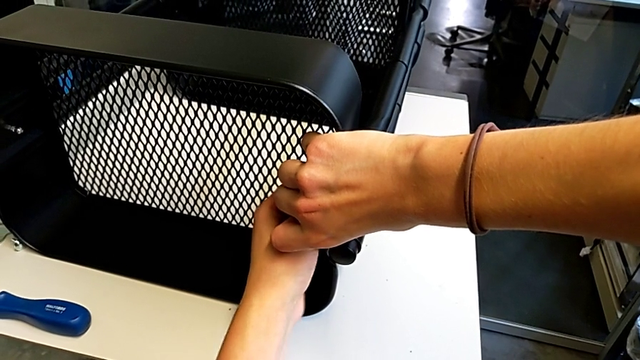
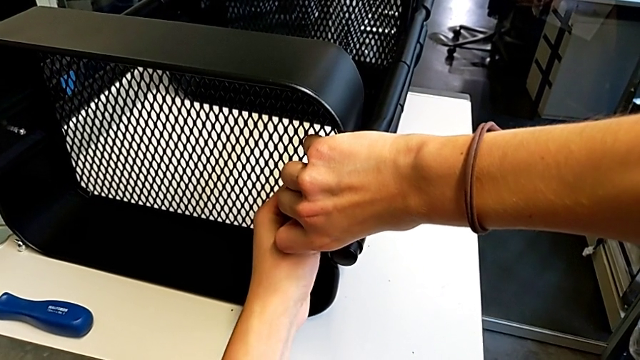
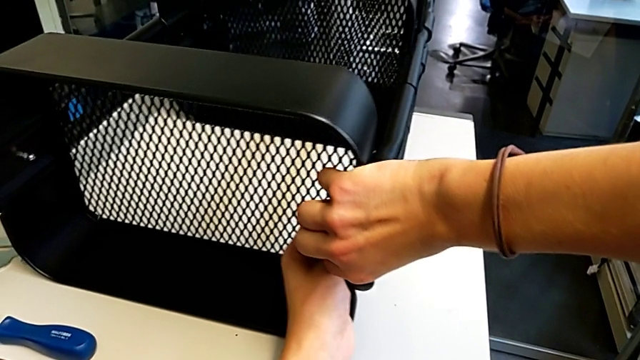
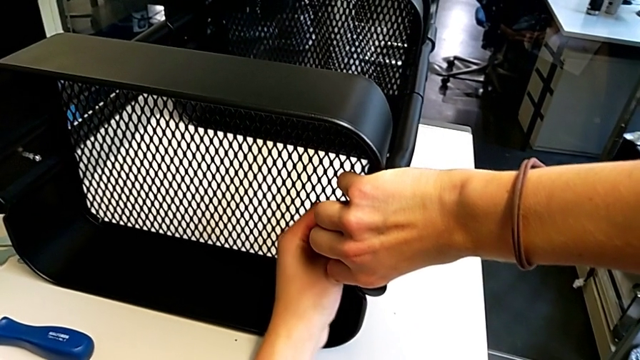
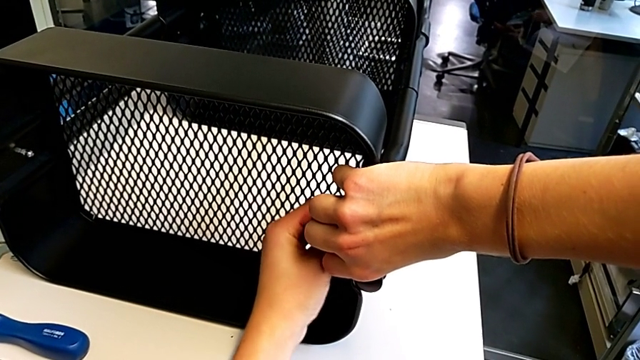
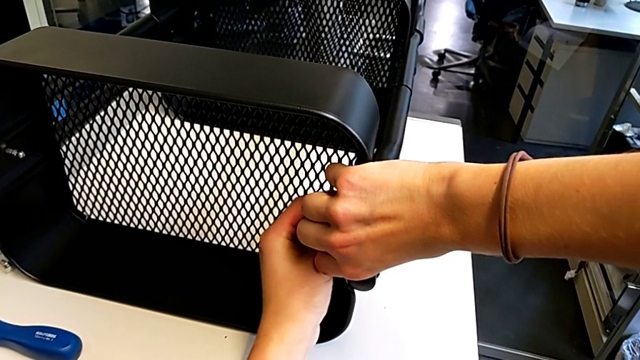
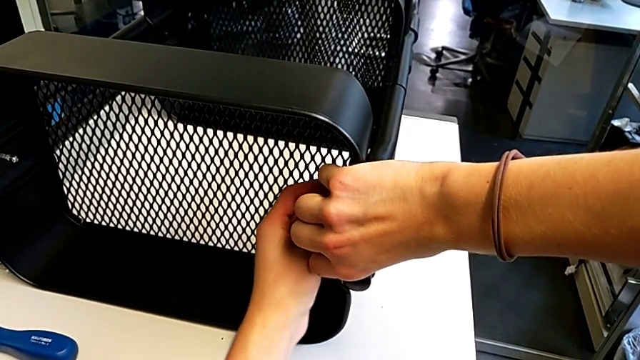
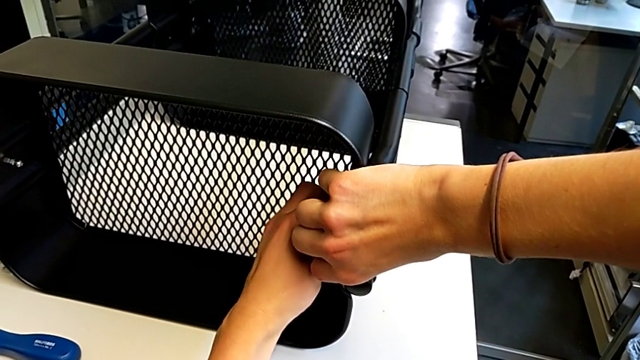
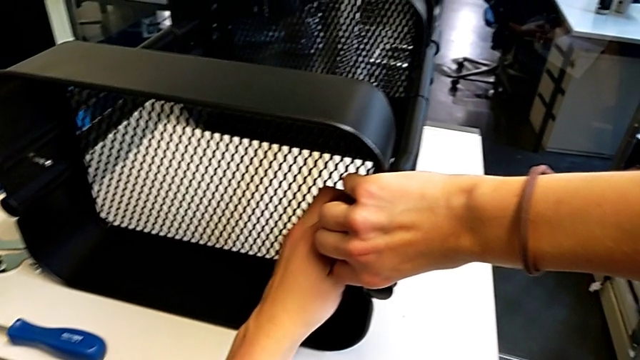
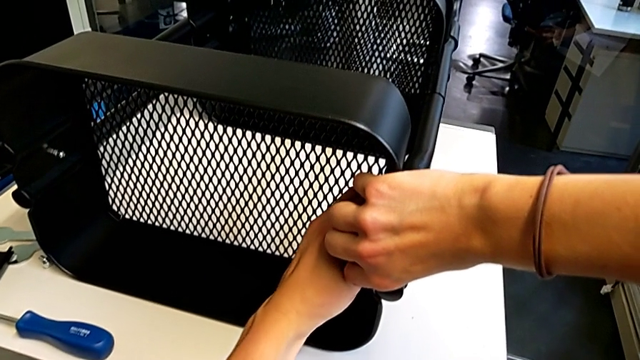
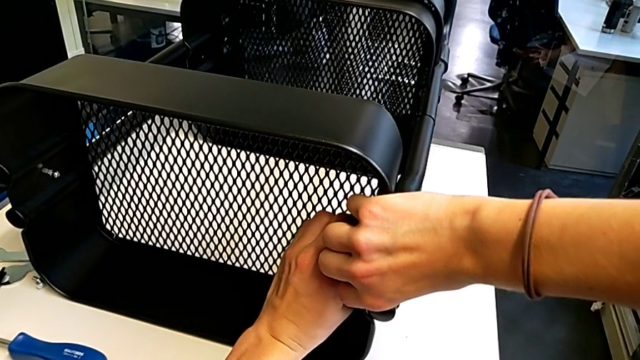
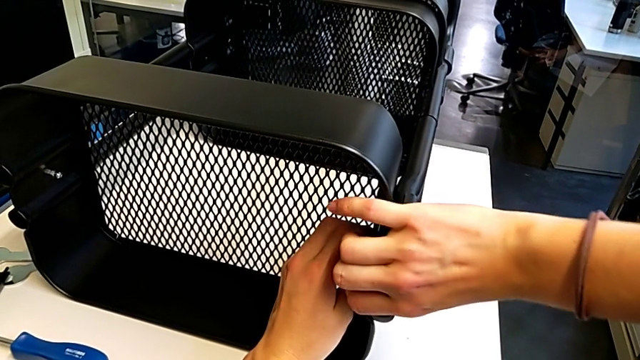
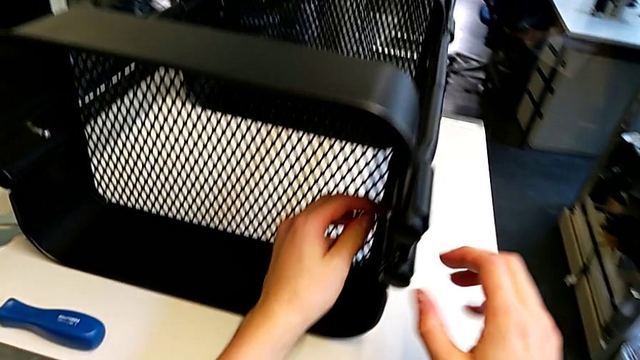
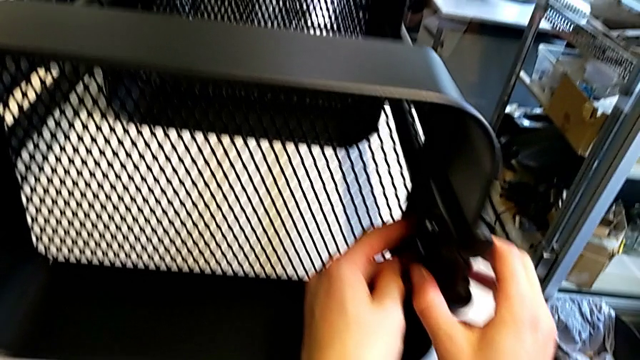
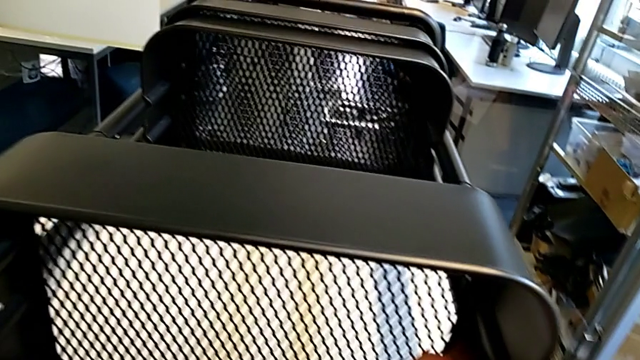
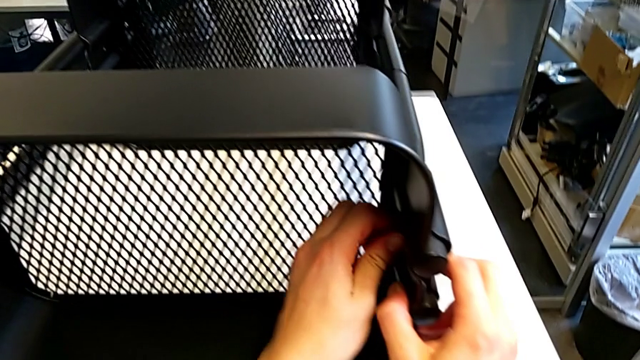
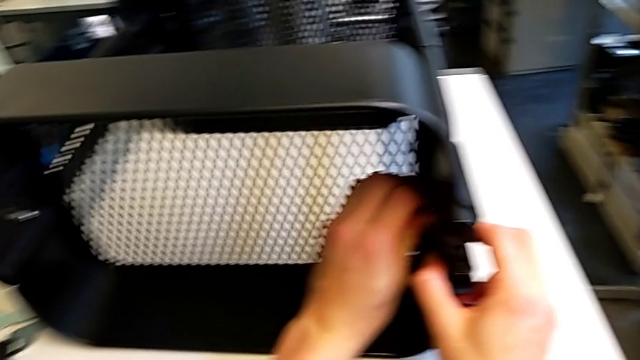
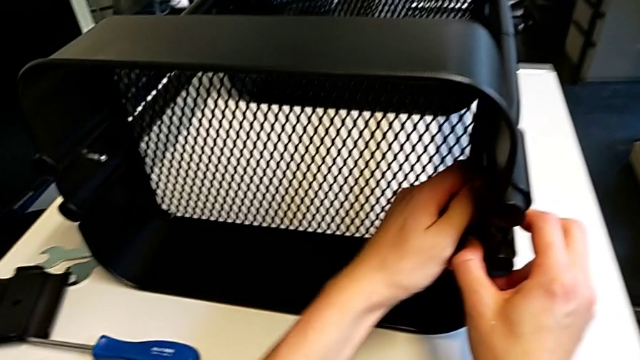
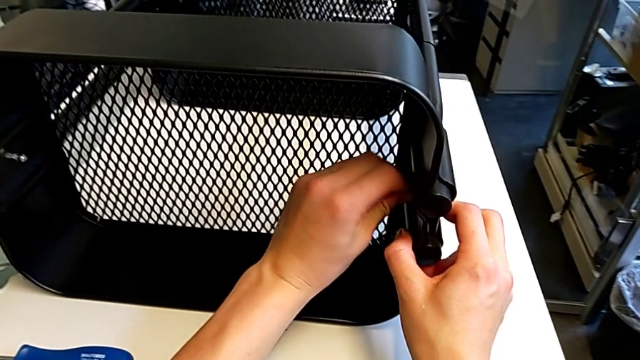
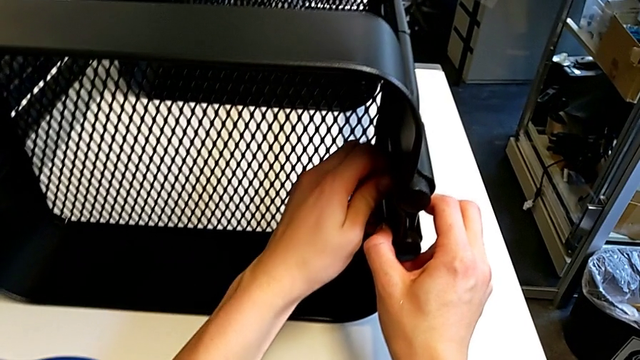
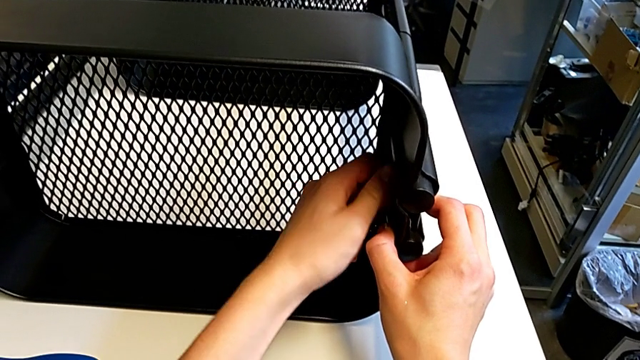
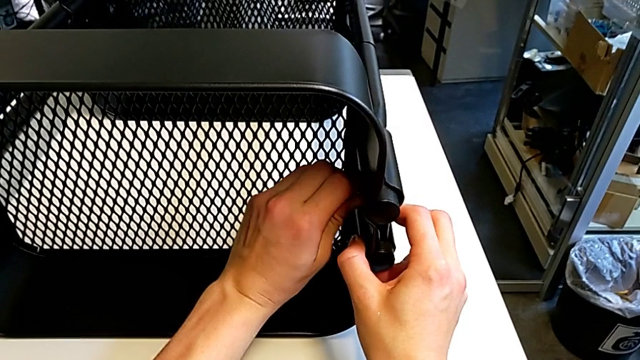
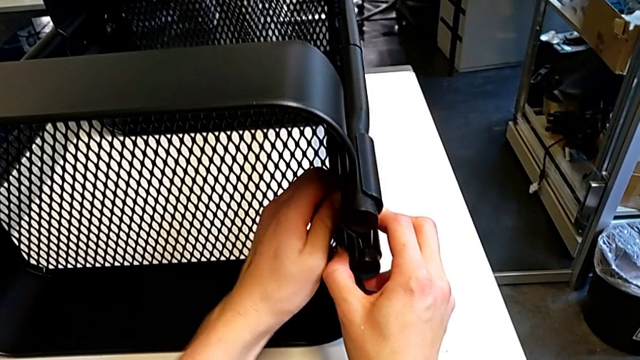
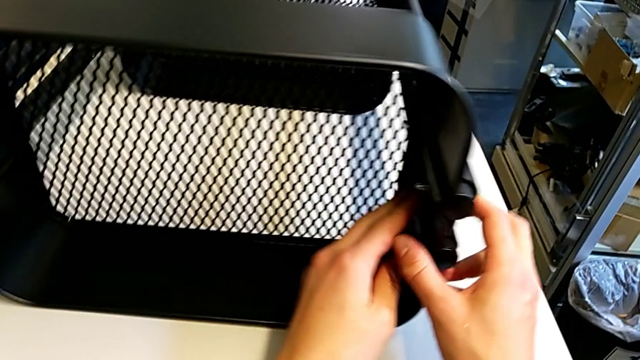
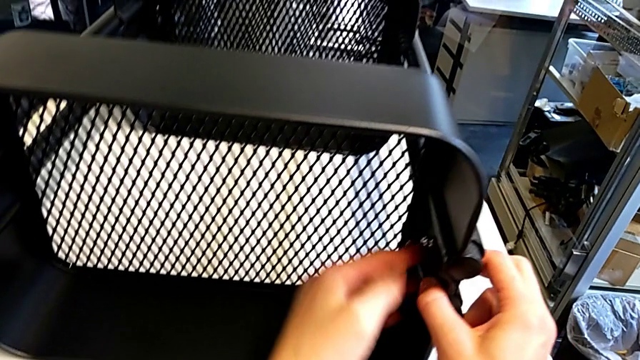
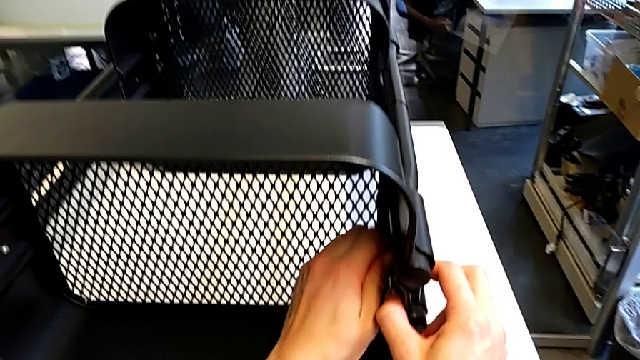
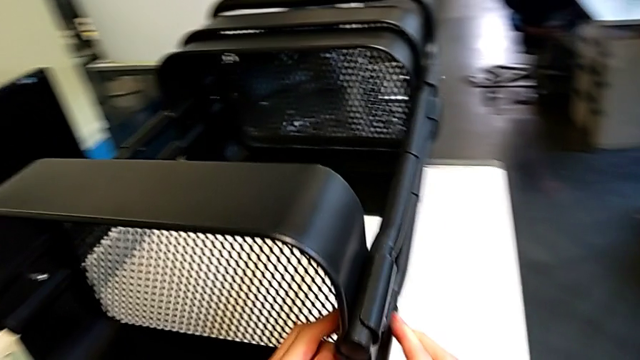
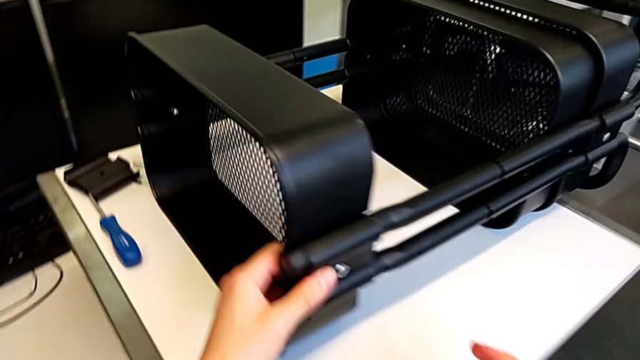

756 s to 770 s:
The camera wearer is assembling the second bracket in the top tray. They keep screwing the hexagon cap nut.

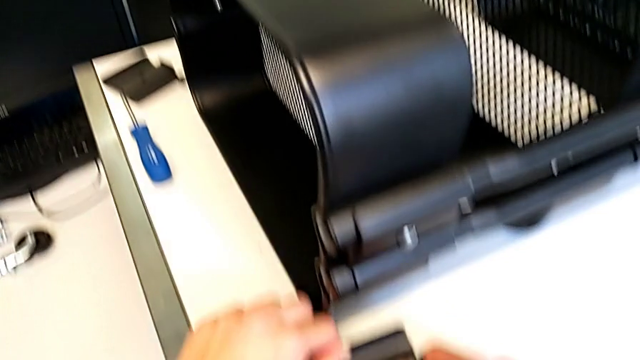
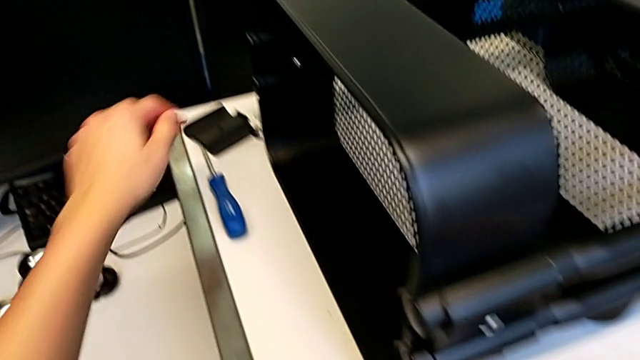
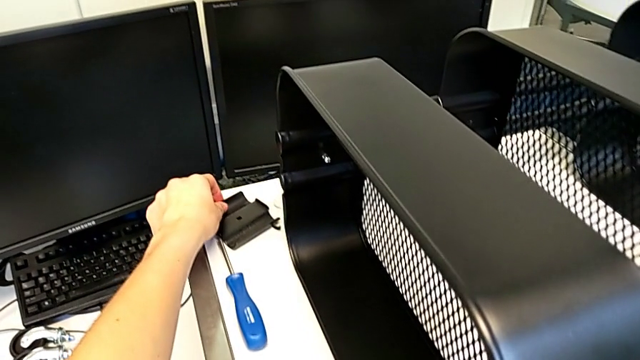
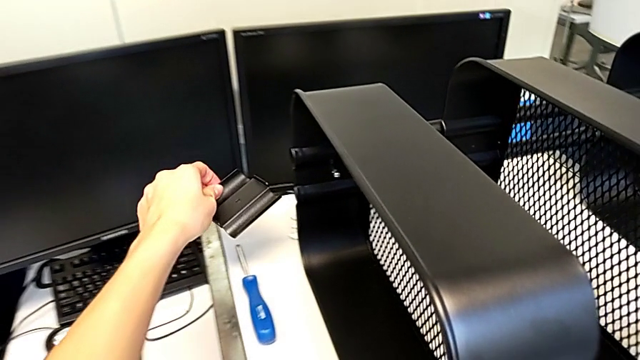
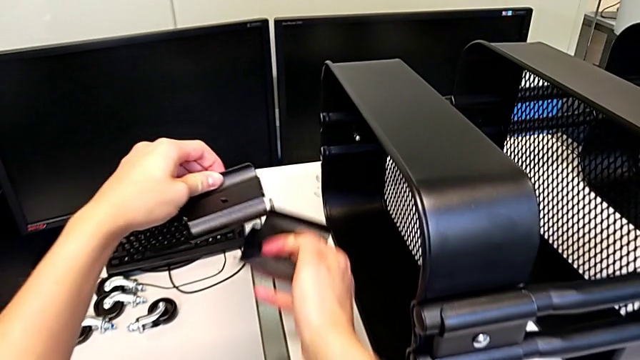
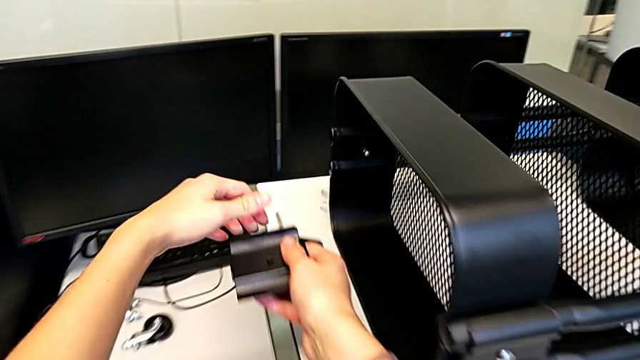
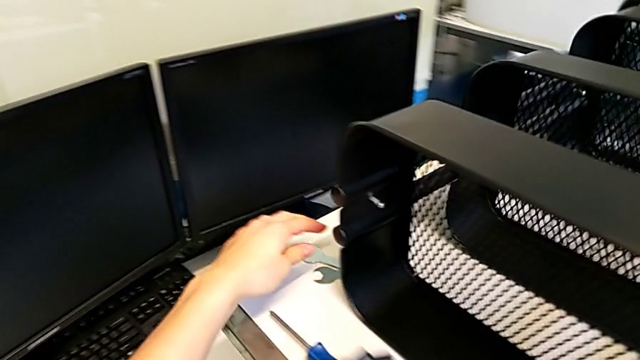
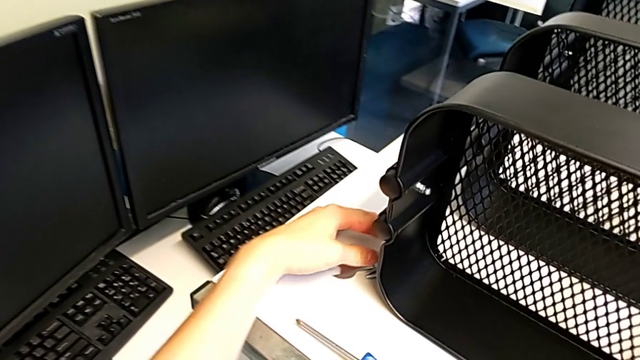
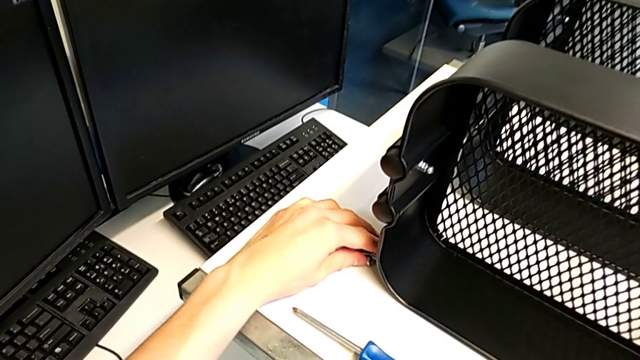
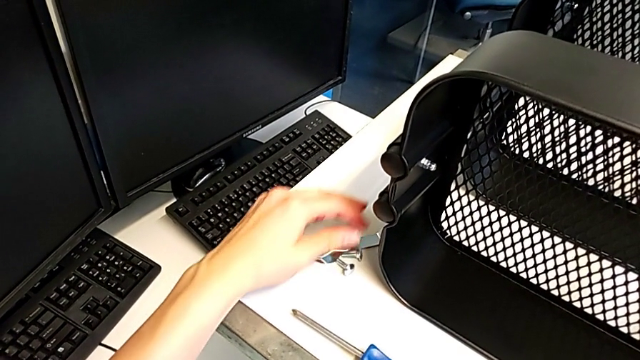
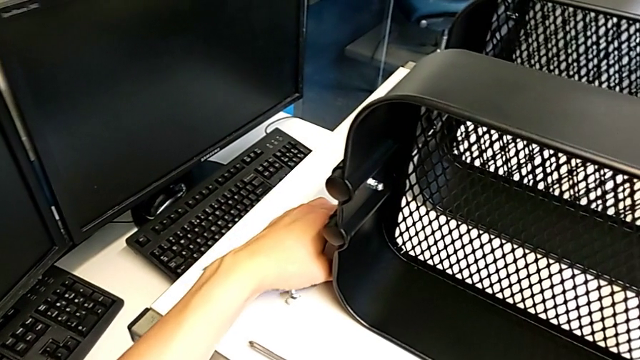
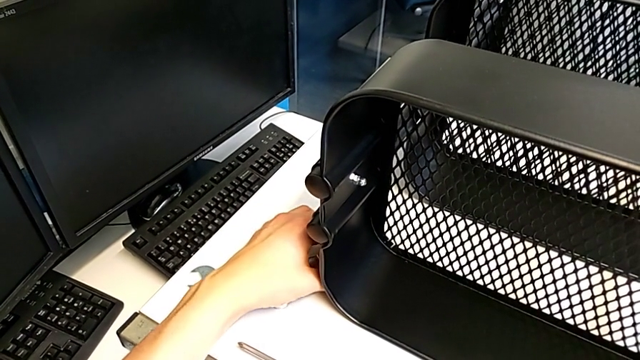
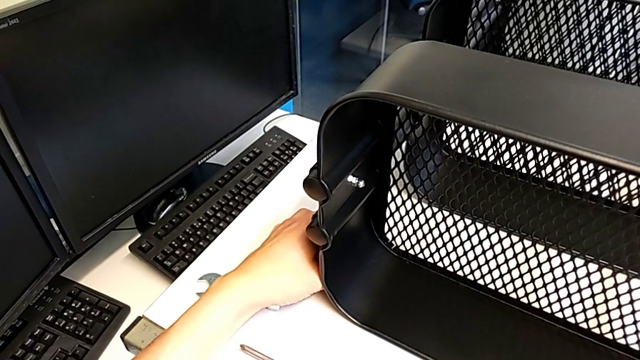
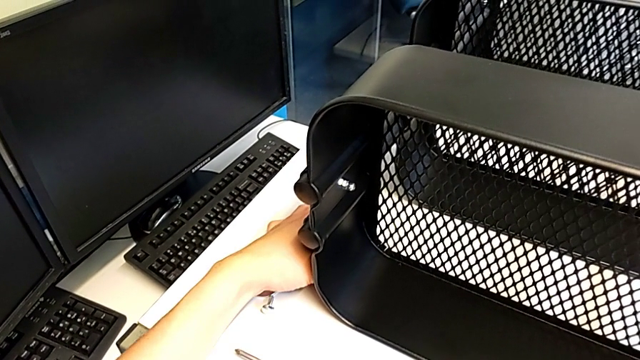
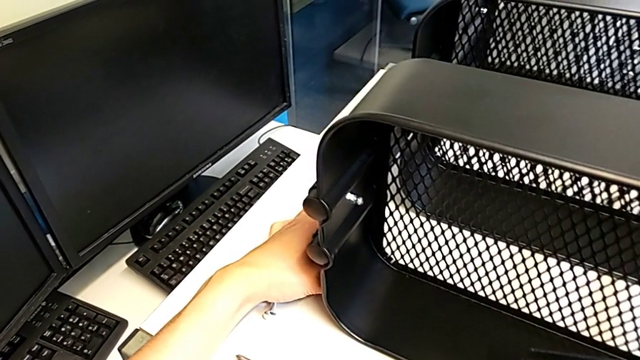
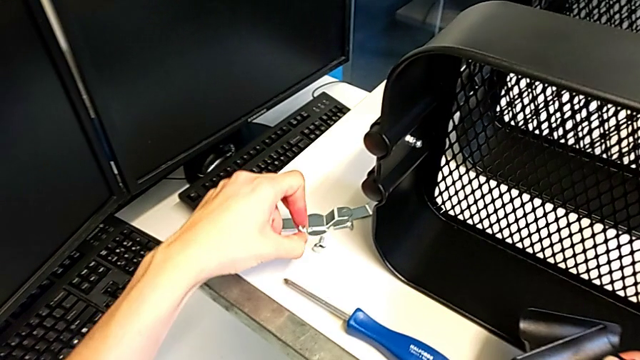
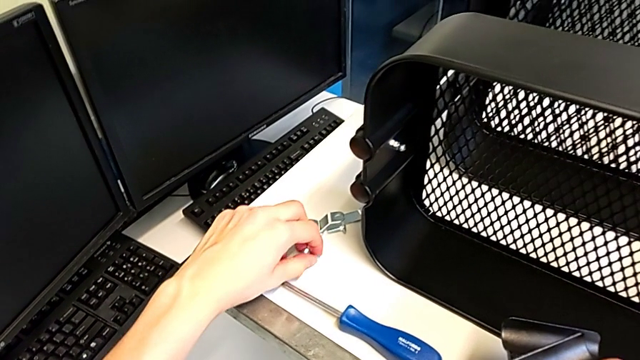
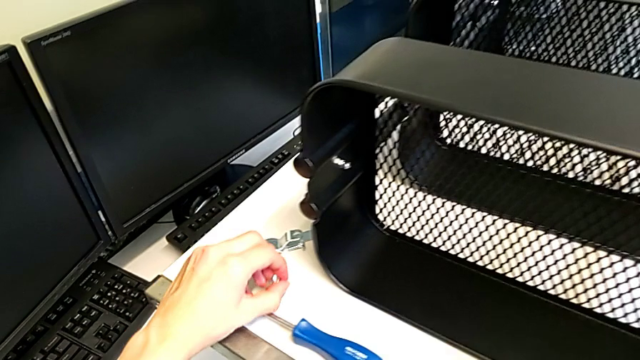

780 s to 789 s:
The camera wearer is assembling the first bracket in the middle tray. They grab the bracket, hold it, grab the bolt, grab the hexagon cap nut and grab the bolt.
